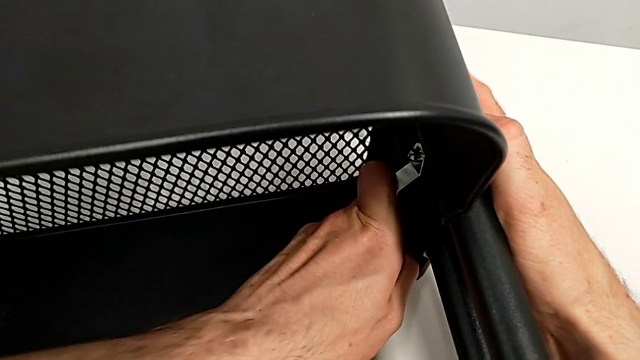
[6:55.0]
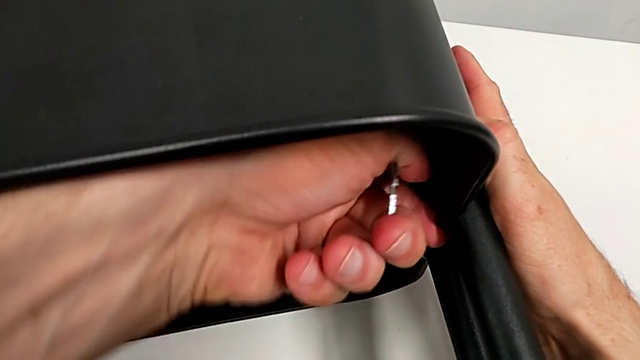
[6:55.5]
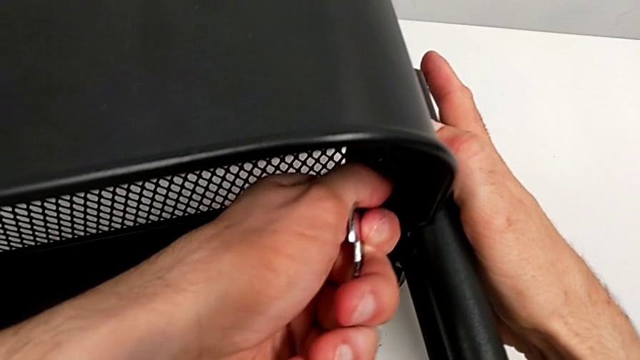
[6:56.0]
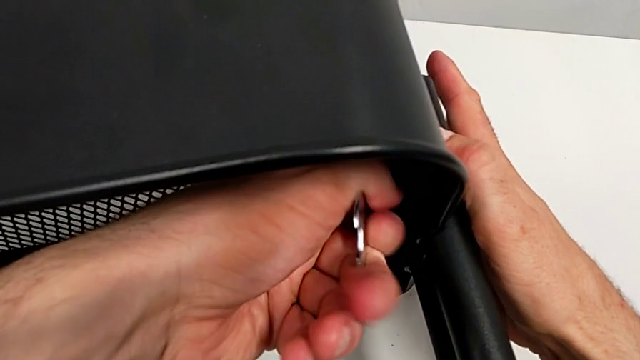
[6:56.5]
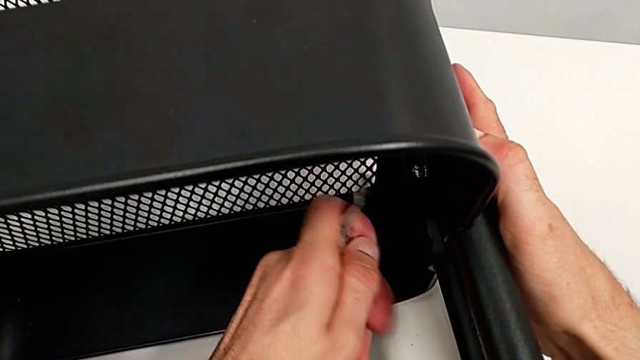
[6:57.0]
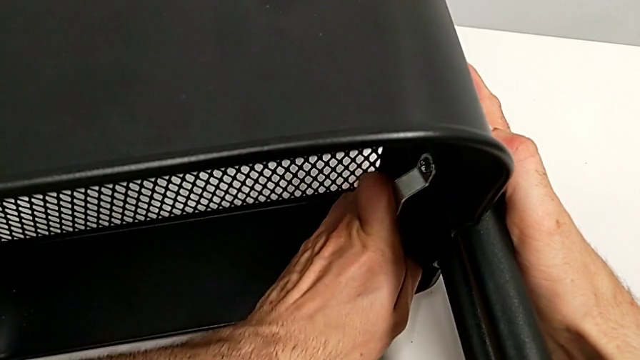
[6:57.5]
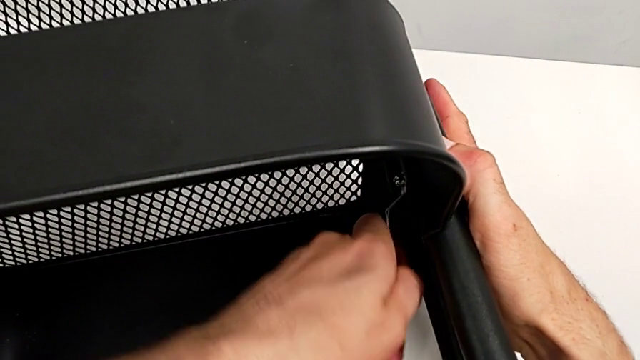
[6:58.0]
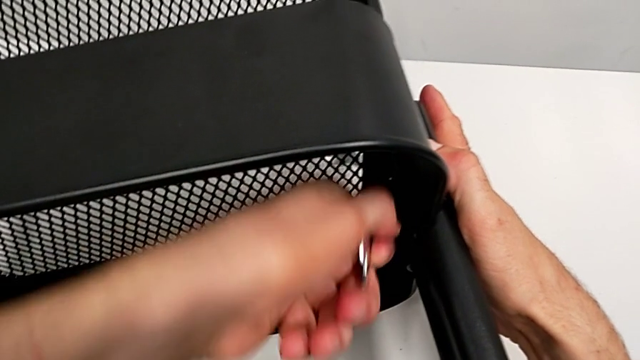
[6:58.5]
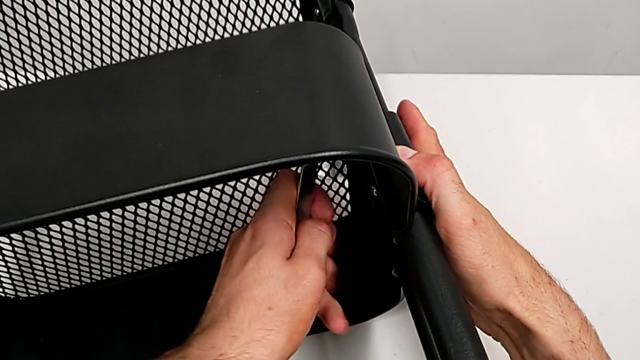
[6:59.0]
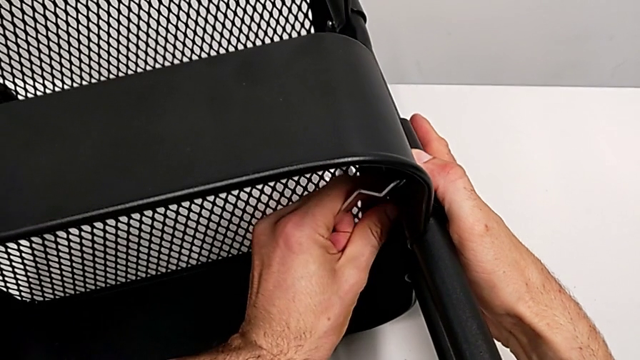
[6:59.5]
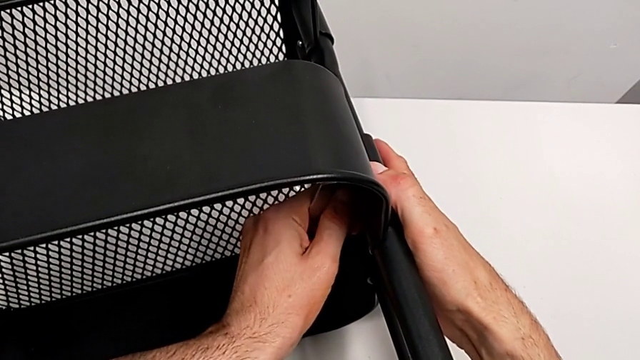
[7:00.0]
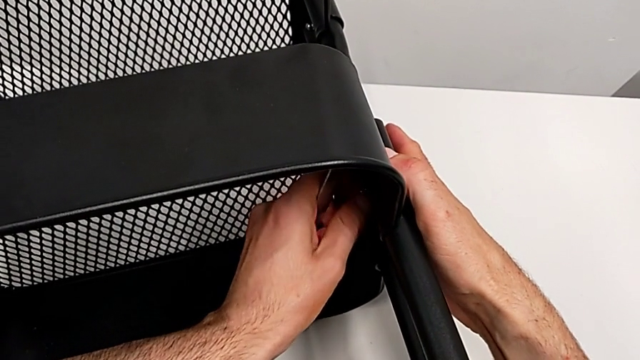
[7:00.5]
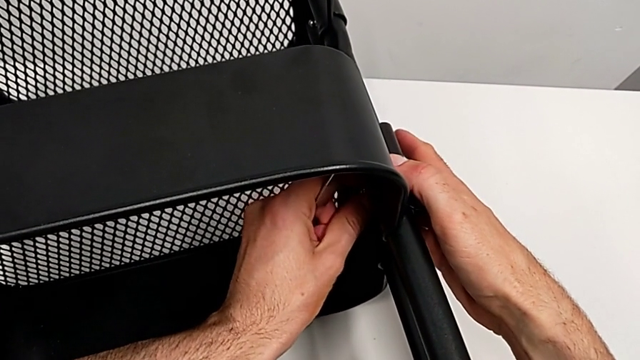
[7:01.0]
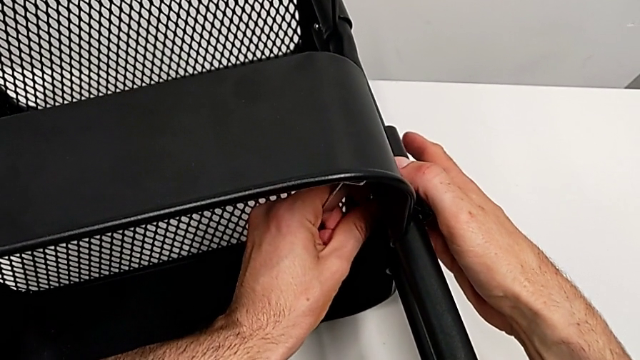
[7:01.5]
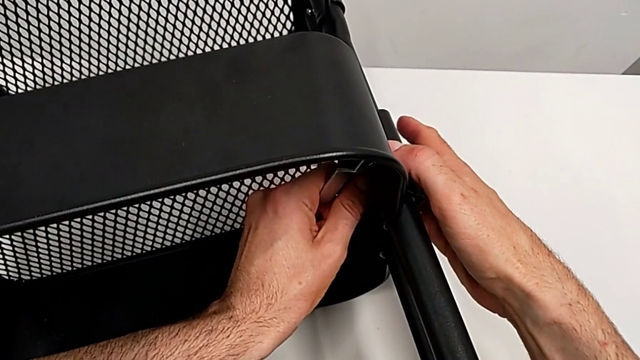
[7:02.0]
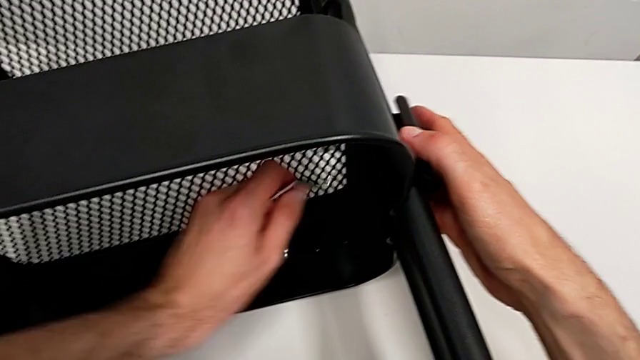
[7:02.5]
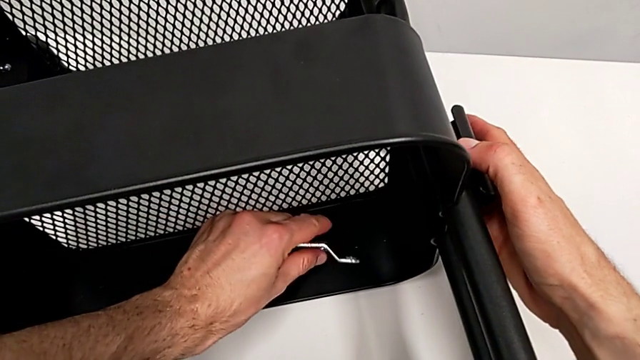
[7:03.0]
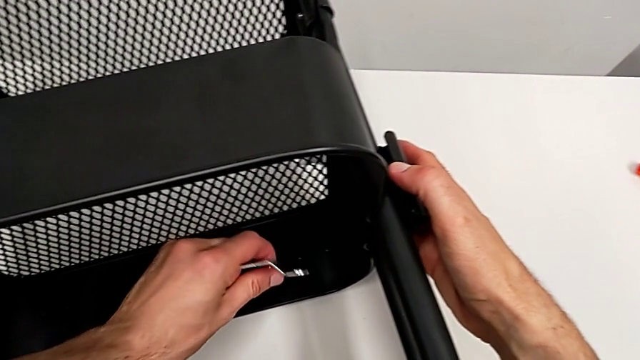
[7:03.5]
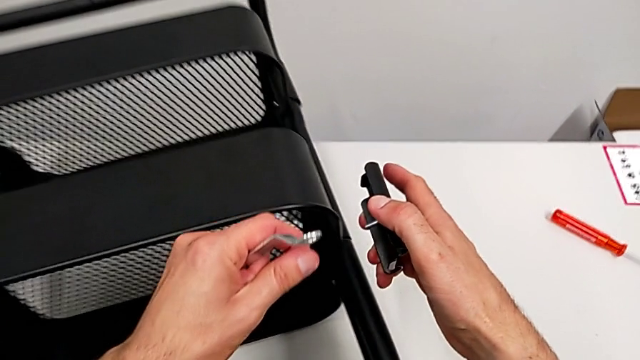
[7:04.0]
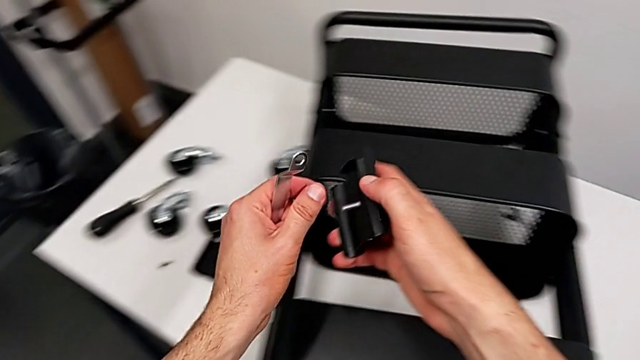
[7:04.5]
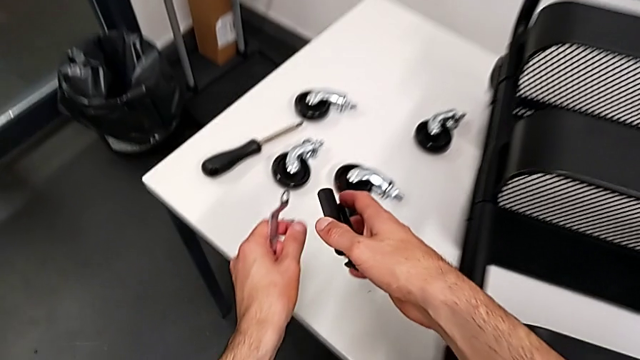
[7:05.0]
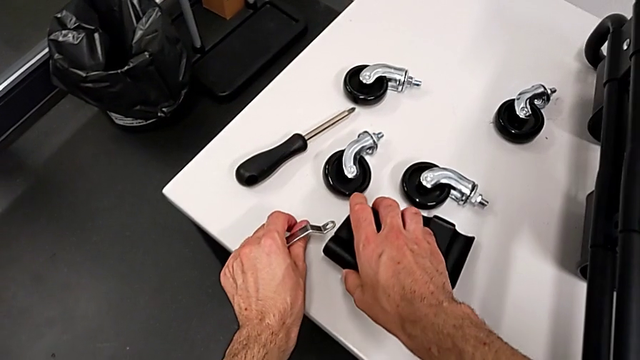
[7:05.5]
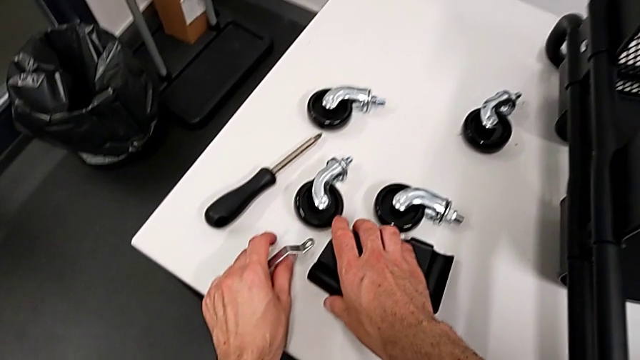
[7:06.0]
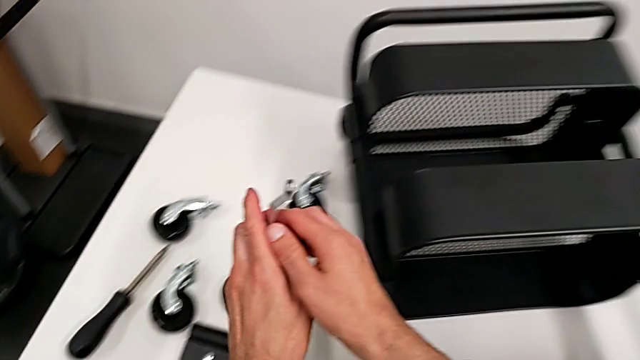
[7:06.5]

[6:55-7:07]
The camera wearer is disassembling the middle grid tray. They keep unscrewing the hexagon cap nut and unscrew the hexagon cap nut.

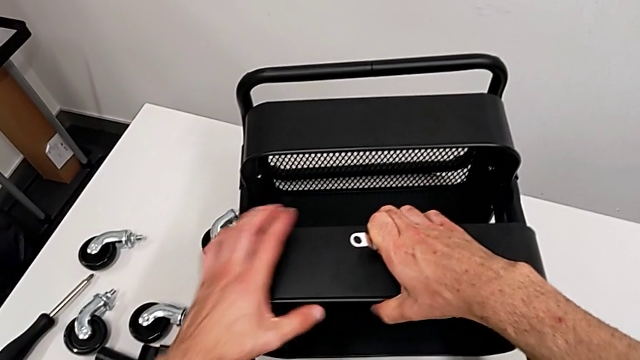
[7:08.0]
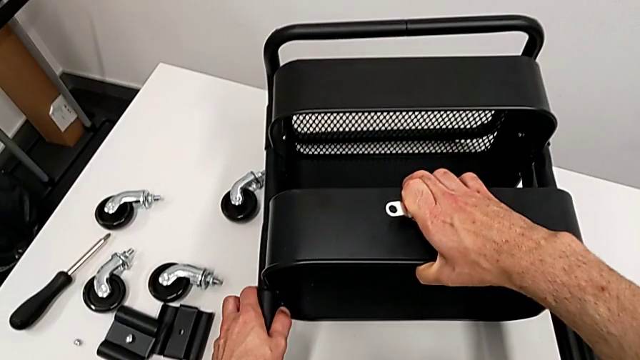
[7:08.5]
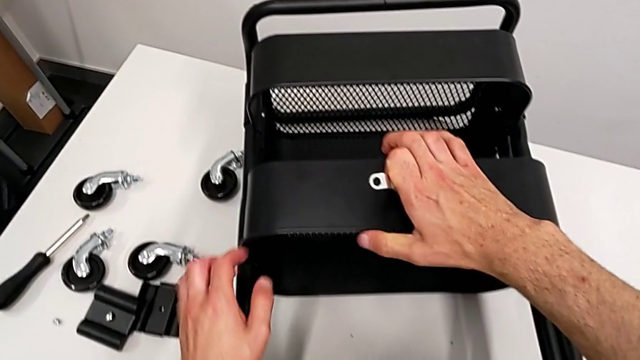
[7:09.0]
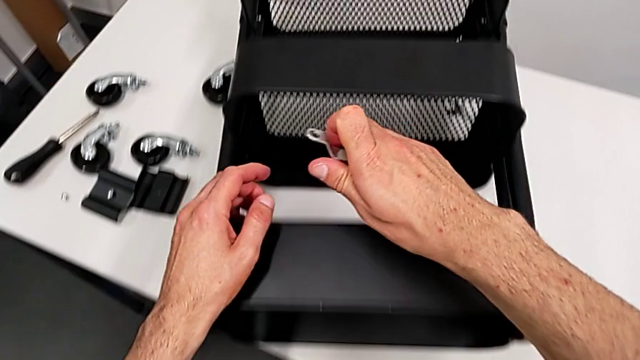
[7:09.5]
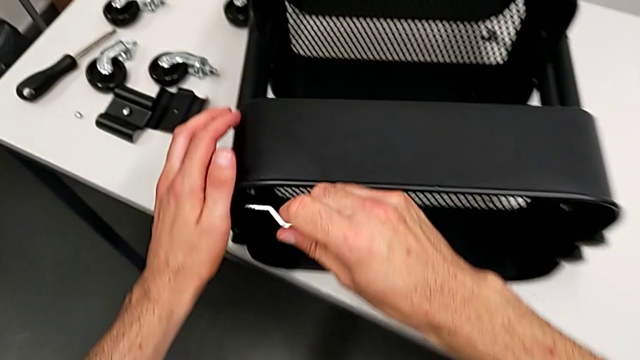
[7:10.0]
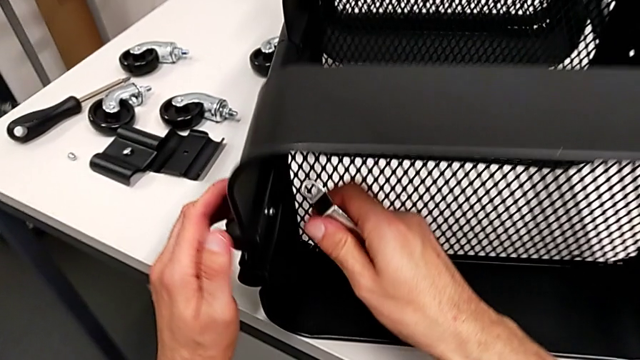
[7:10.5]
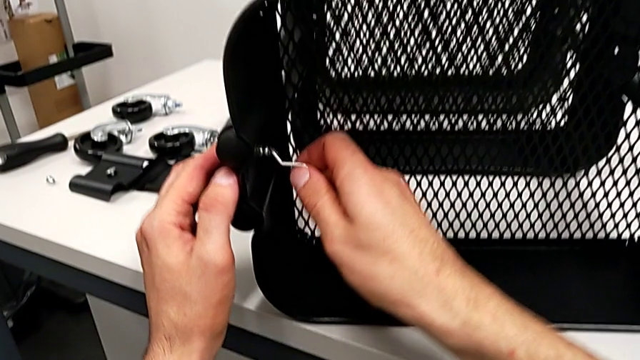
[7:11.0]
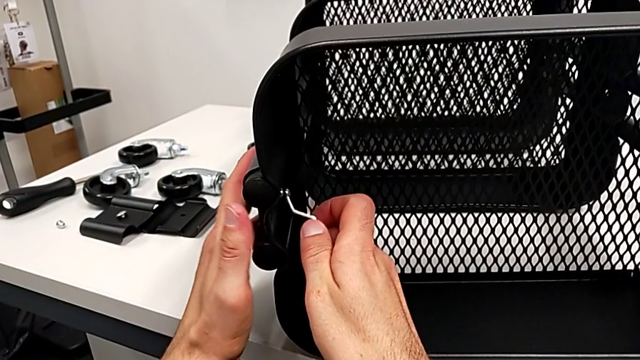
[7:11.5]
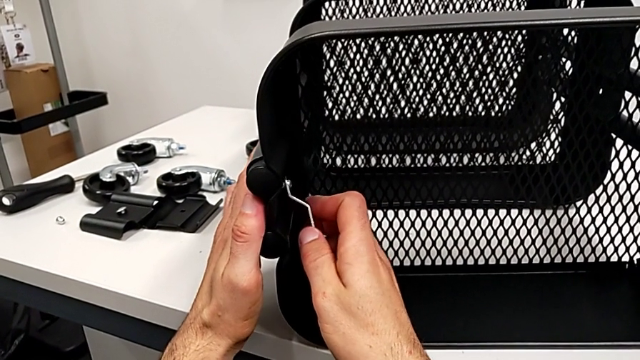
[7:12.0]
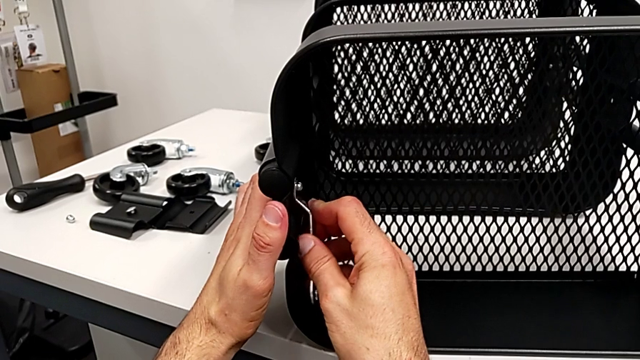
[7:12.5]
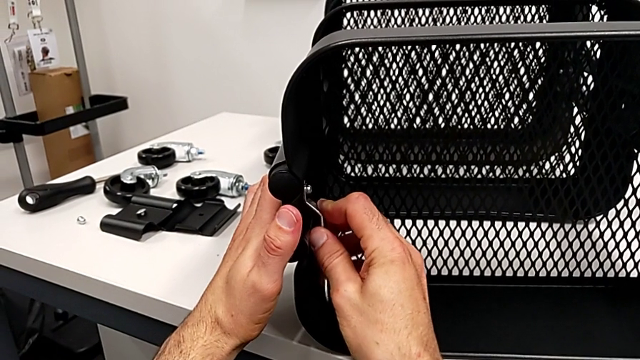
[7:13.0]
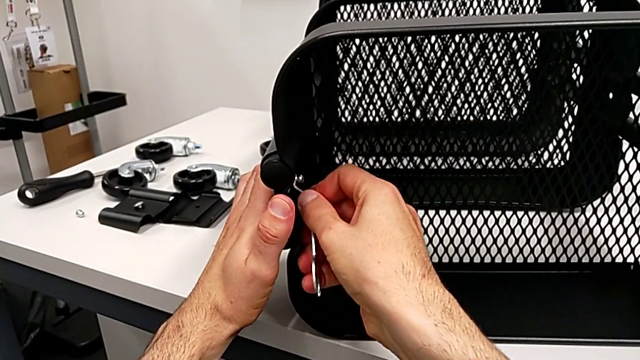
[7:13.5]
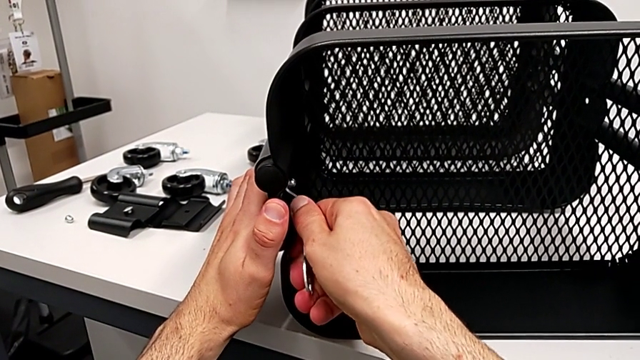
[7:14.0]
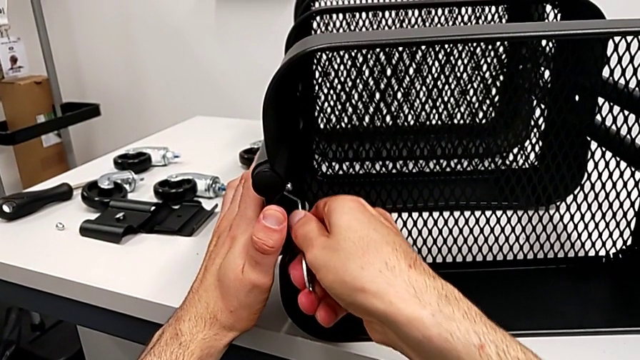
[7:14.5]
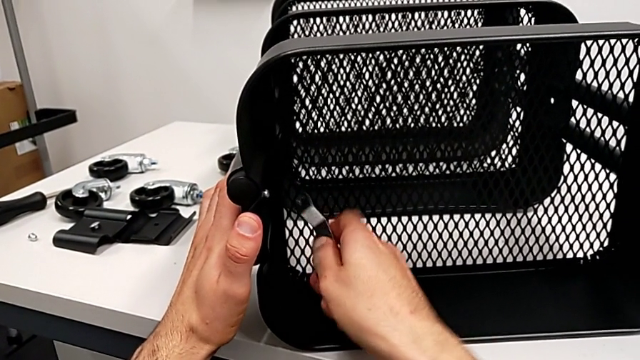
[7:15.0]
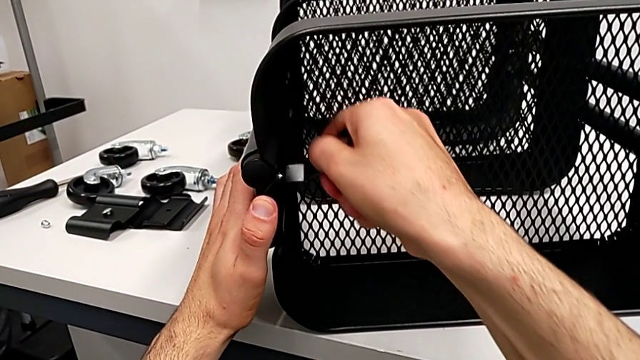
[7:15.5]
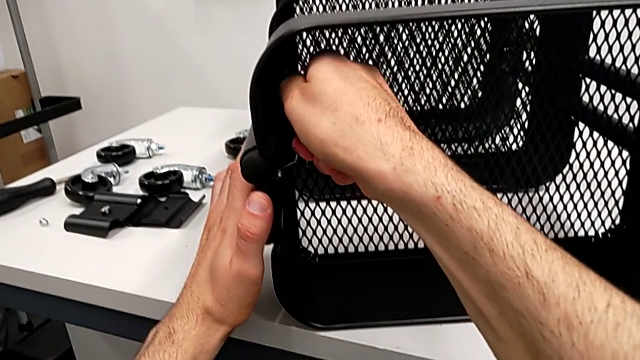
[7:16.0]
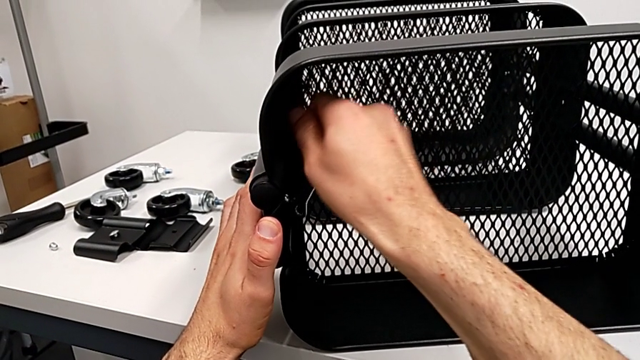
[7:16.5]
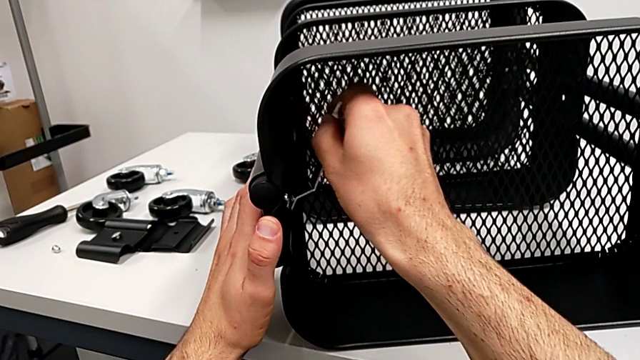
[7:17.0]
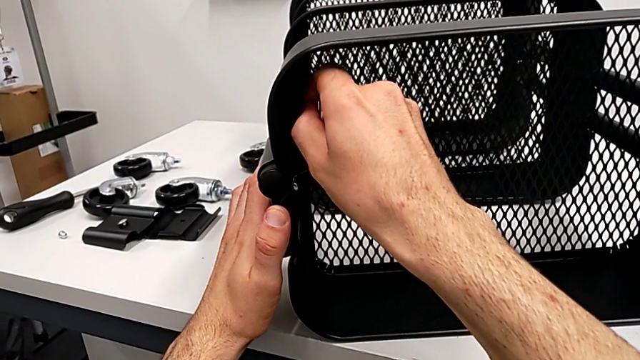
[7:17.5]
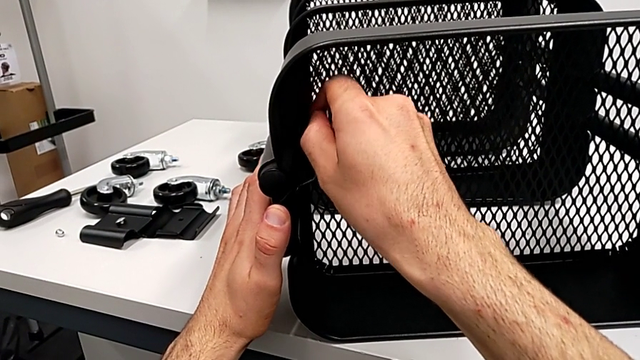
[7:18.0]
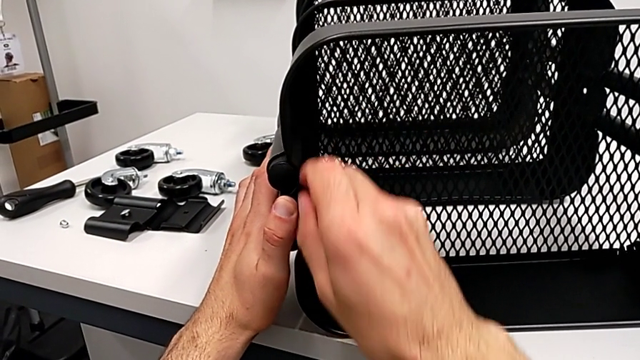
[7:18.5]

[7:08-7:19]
The camera wearer is disassembling the top grid tray. They begin to unscrew the hexagon cap nut.
